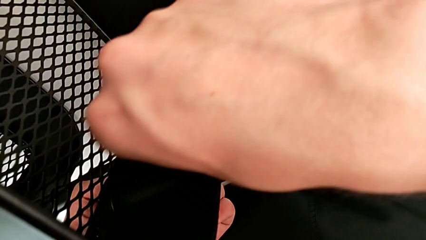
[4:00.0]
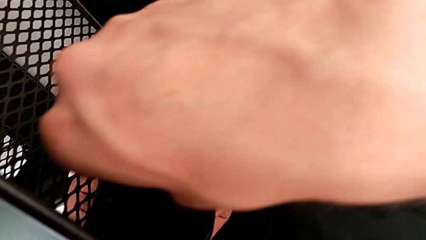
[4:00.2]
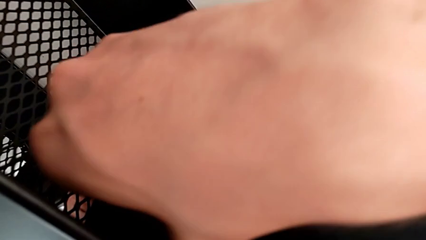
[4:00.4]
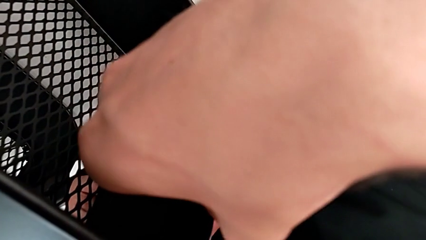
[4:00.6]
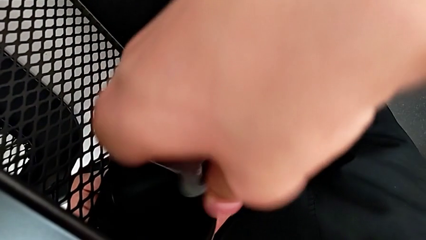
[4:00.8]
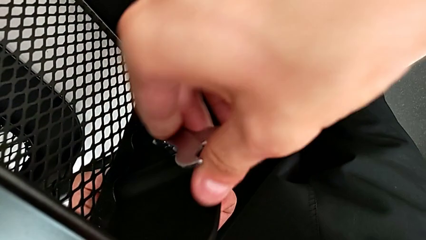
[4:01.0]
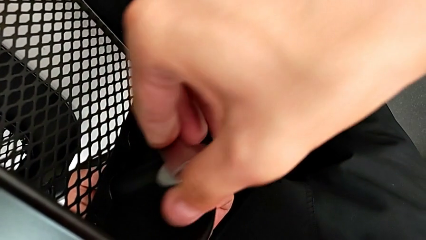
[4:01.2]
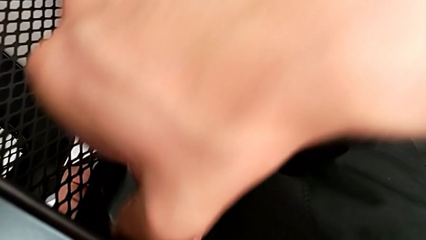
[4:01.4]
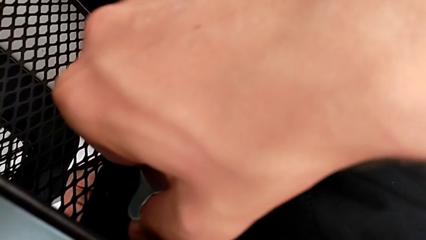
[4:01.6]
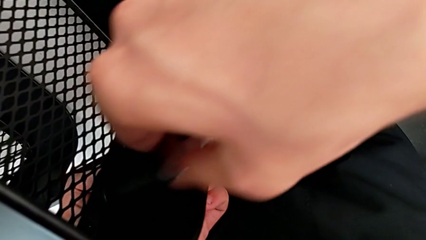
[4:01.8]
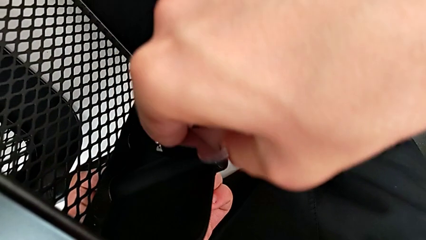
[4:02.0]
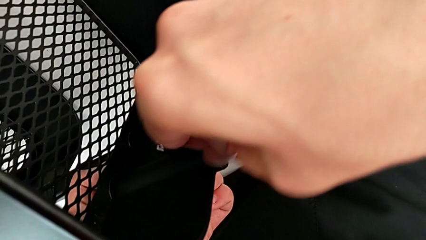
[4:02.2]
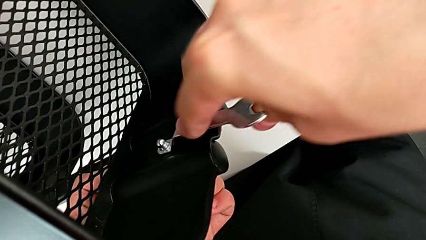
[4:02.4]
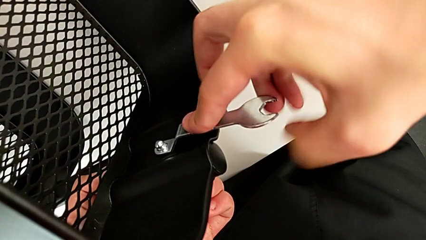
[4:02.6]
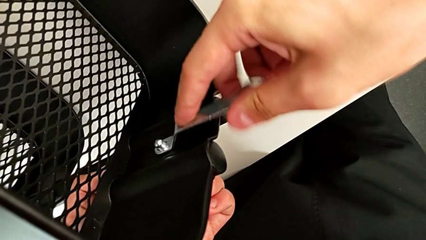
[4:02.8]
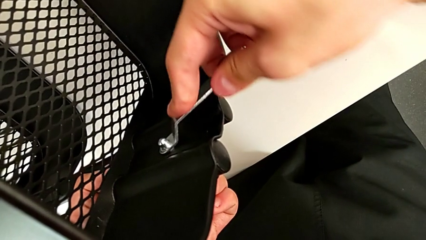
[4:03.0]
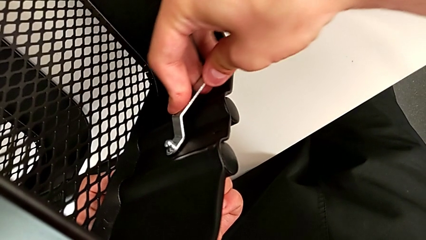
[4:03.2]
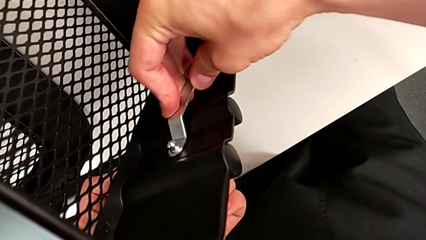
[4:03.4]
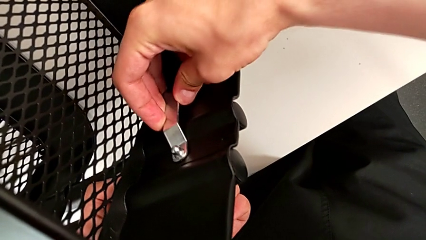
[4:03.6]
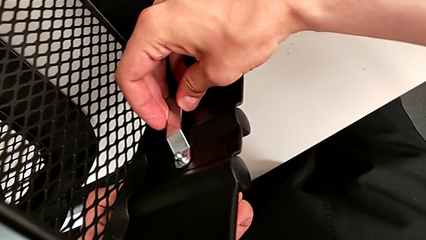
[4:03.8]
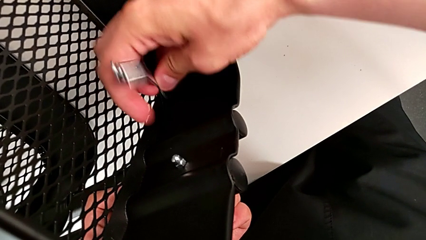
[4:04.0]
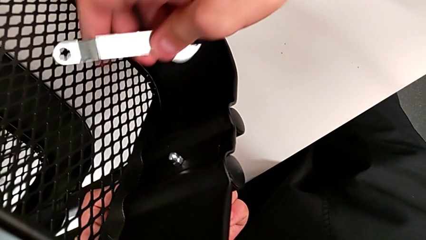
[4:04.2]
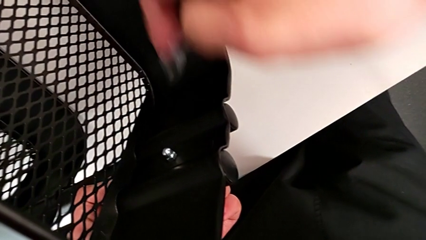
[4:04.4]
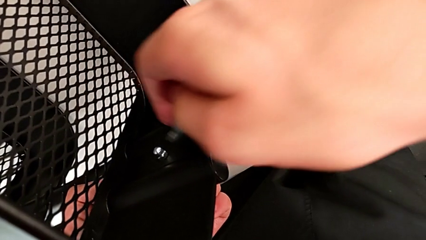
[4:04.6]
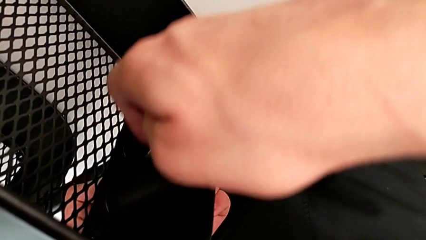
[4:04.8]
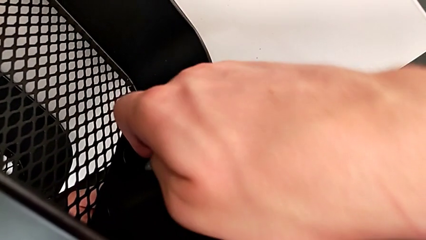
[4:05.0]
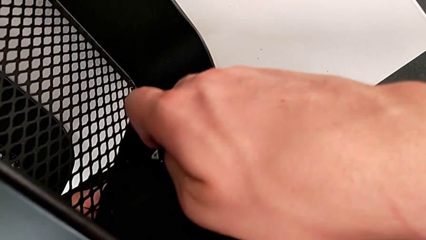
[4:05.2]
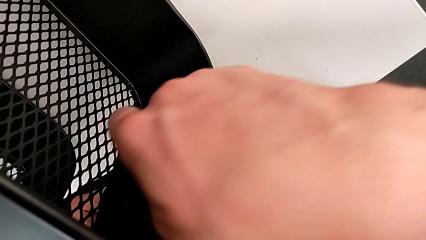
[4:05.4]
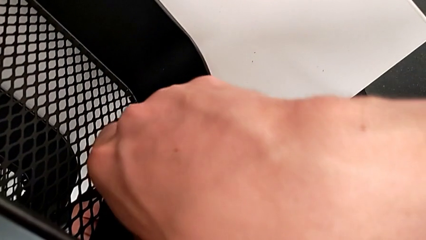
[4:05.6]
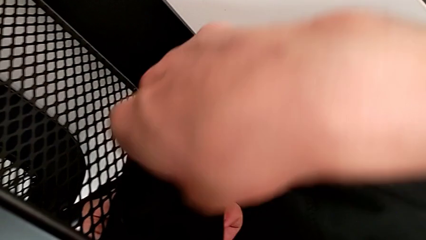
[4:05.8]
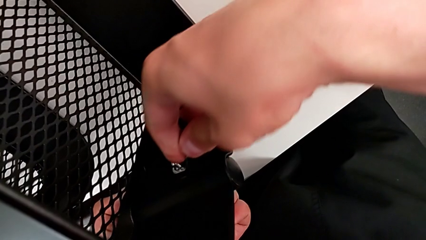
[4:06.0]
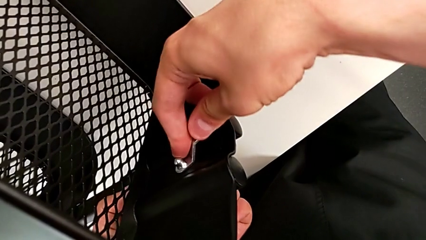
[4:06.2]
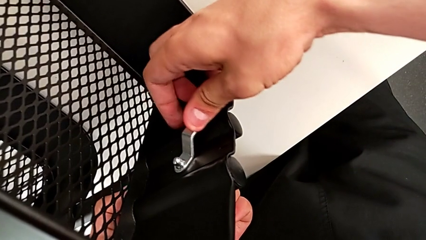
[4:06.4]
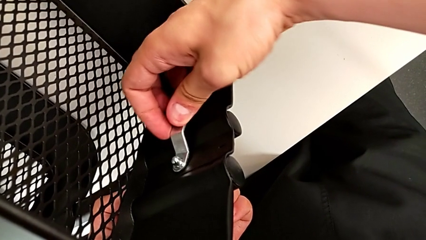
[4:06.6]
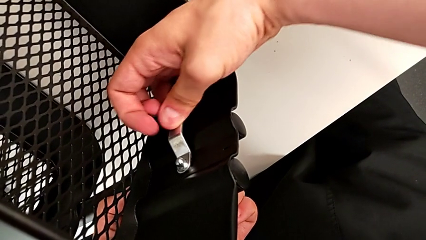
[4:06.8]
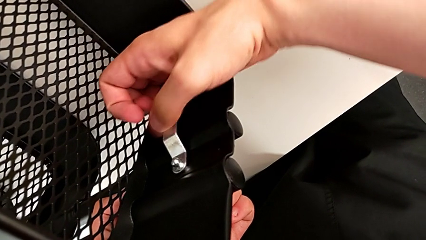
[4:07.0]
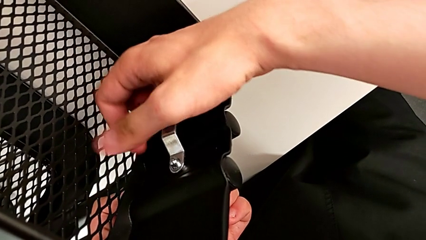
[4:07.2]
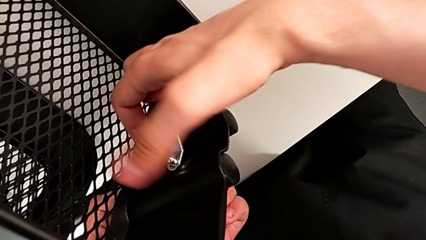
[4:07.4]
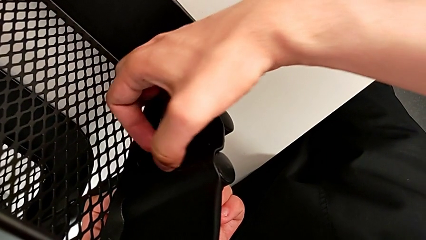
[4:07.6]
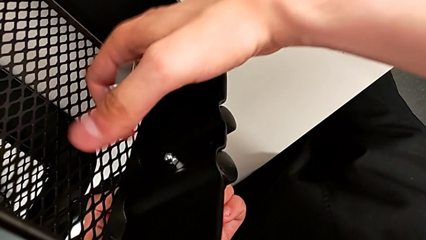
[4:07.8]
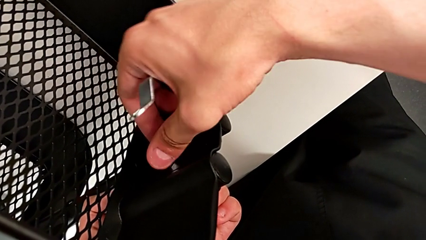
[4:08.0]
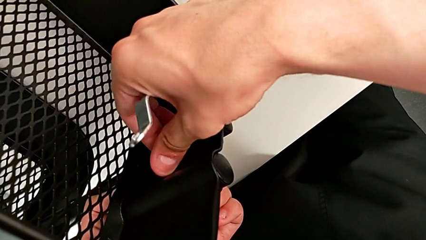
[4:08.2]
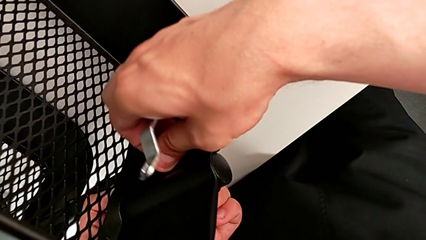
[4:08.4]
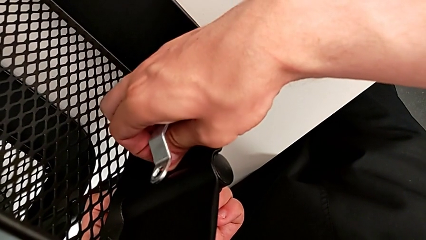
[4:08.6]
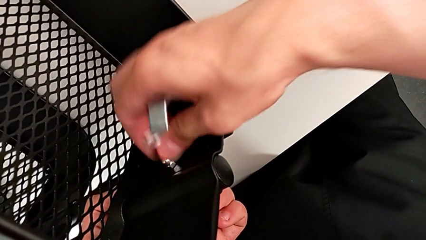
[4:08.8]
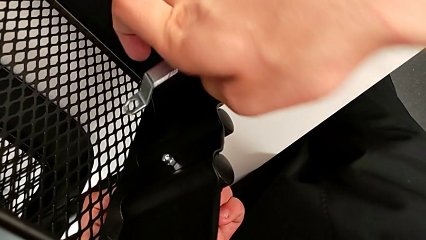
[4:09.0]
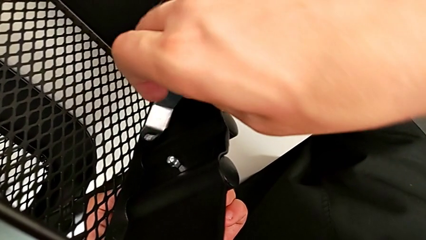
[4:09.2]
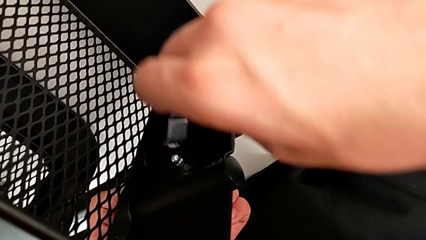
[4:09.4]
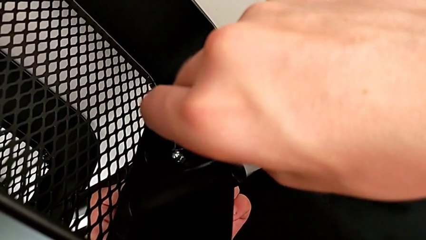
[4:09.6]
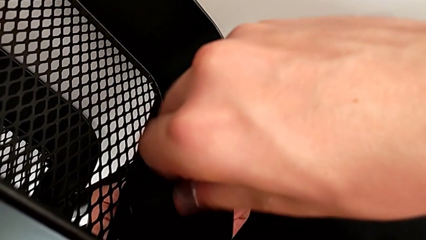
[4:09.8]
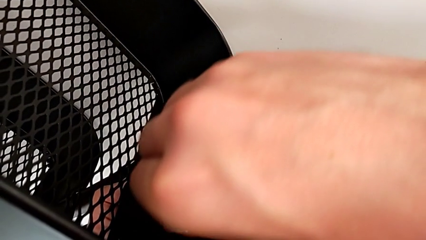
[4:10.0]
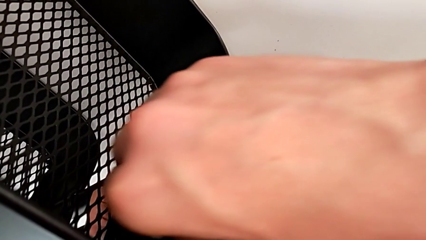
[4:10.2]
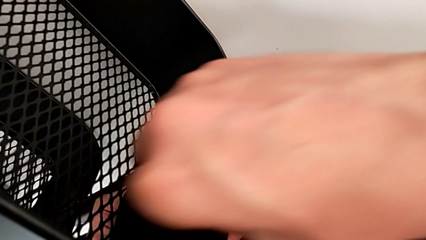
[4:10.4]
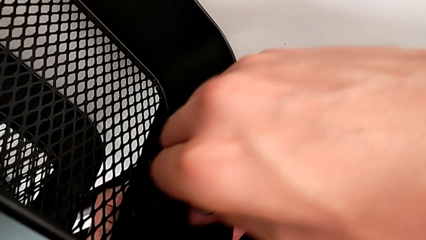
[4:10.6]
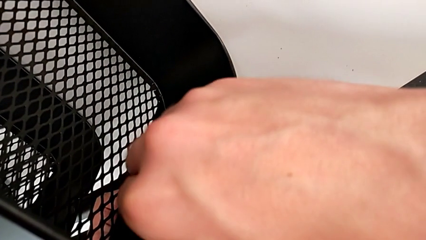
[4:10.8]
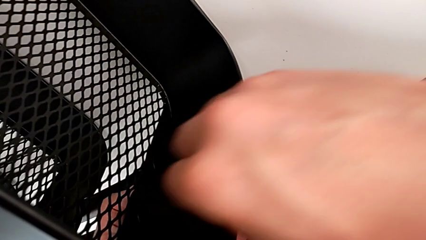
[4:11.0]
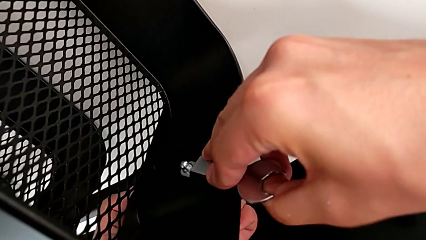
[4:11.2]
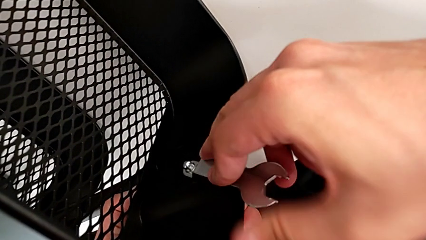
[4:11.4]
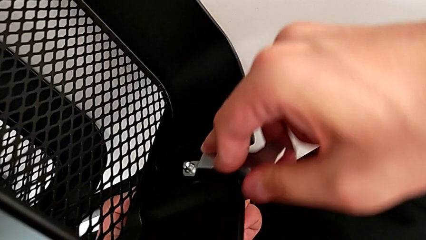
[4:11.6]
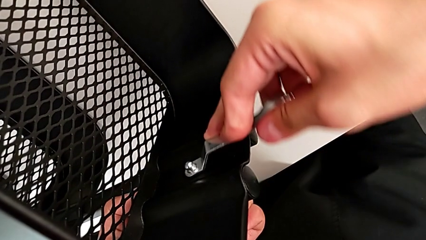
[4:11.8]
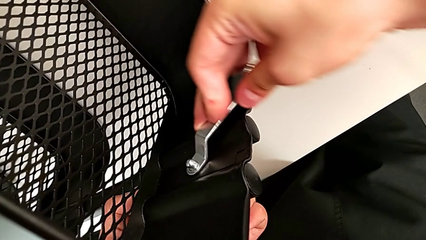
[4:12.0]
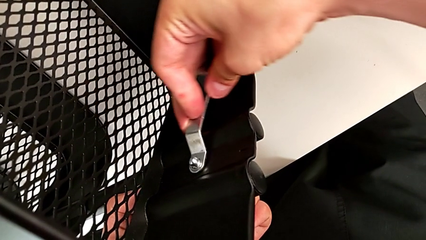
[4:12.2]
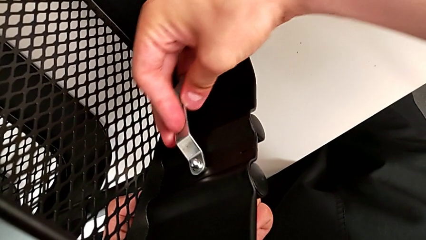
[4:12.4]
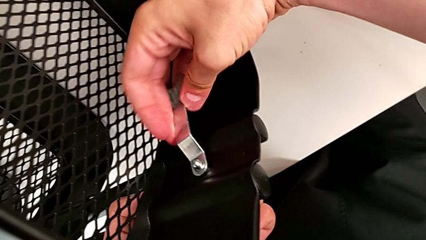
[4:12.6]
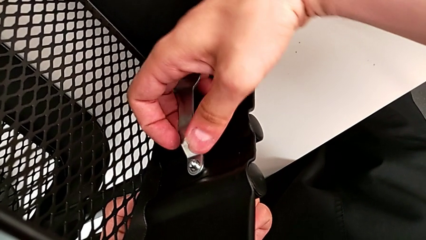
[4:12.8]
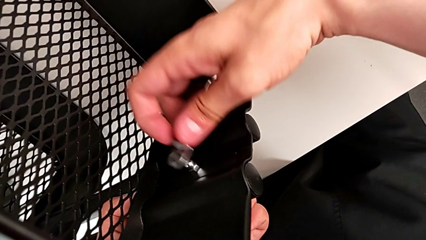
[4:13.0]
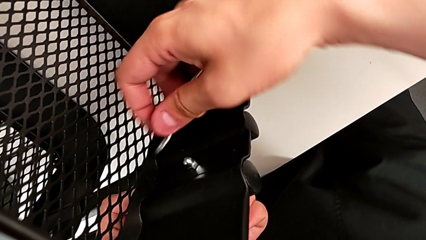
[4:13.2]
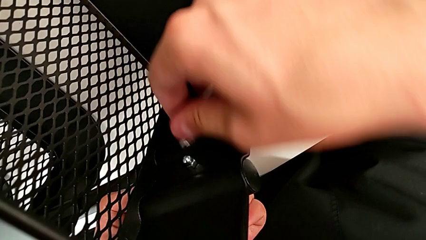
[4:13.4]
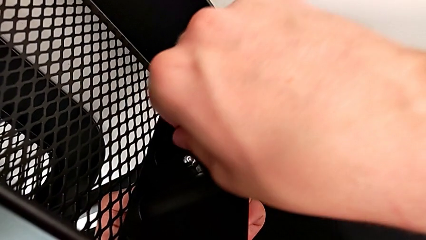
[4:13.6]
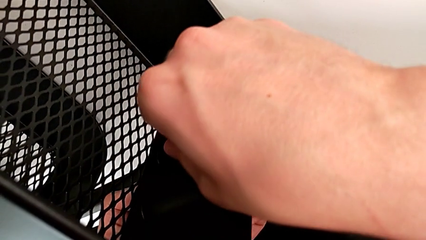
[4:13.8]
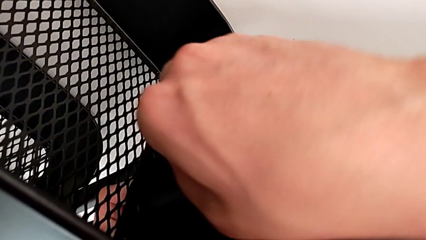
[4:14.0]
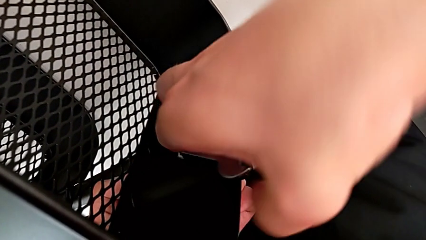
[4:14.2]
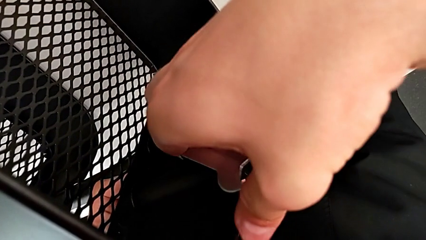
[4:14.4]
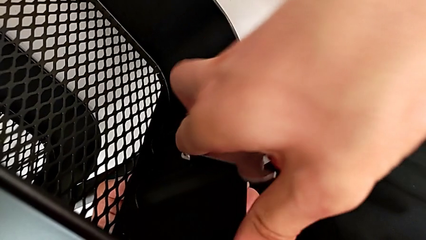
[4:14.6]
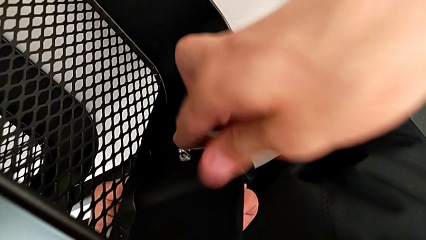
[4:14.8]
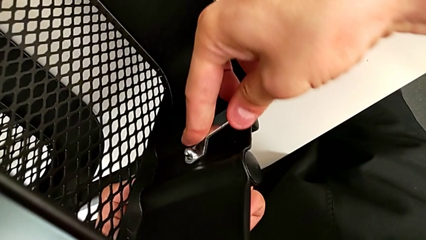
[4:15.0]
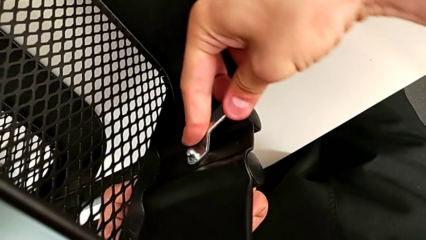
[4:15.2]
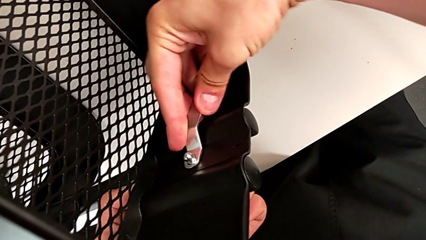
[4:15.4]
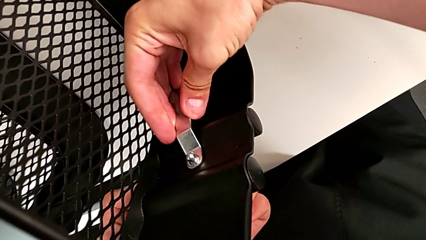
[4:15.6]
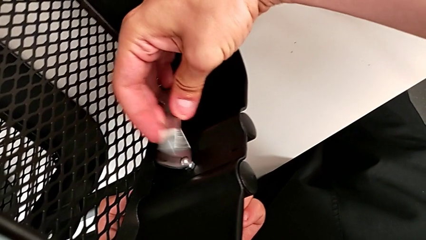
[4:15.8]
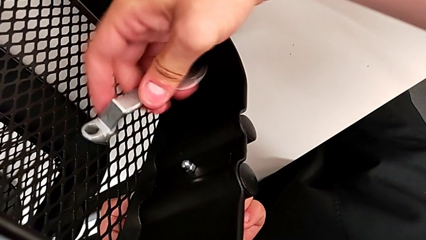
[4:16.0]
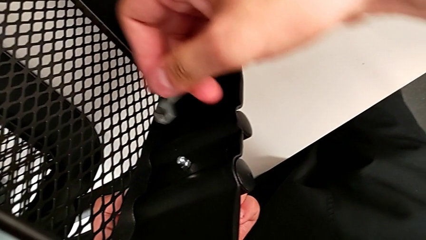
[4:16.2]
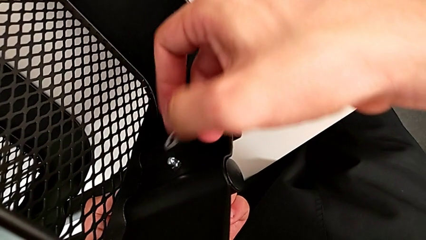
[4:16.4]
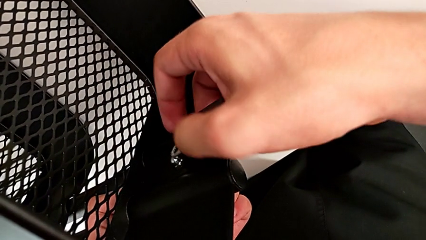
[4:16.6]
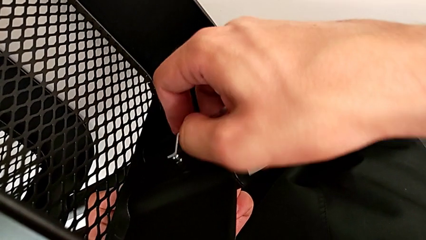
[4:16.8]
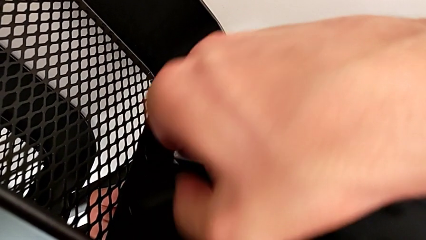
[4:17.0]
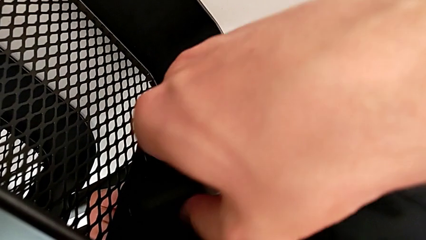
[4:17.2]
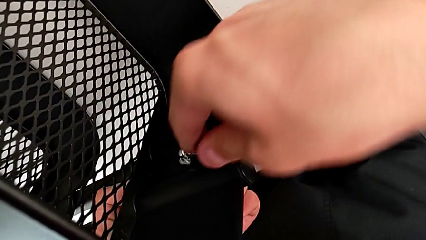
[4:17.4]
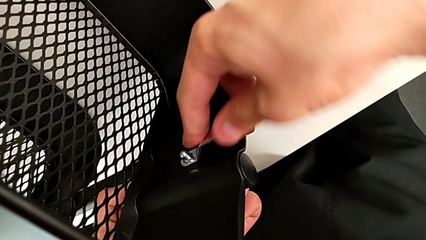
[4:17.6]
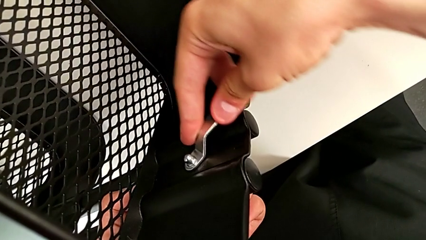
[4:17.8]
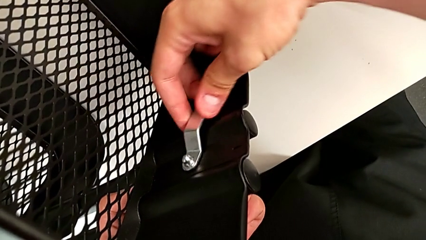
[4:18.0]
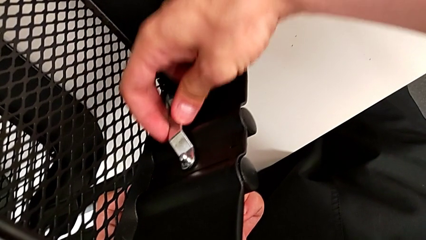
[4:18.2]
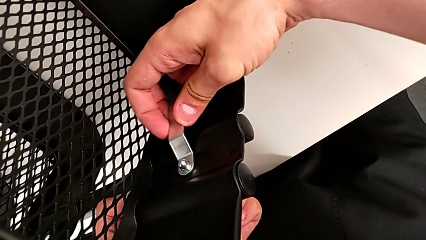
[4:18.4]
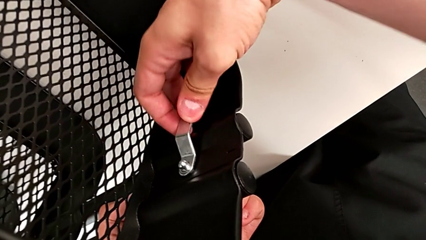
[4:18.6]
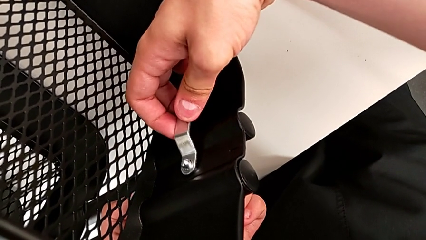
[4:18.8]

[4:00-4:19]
The camera wearer is unscrewing the brackets of the top tray. They insert the third hexagon cap nut and begin to unscrew it.
